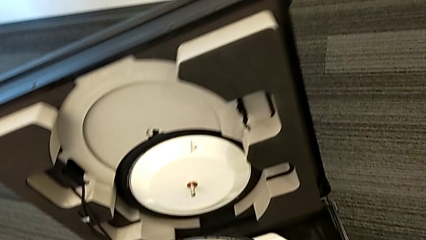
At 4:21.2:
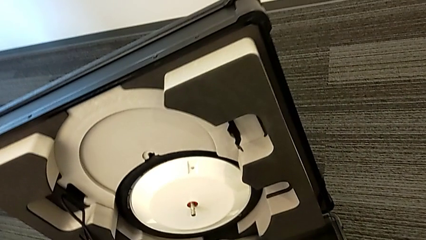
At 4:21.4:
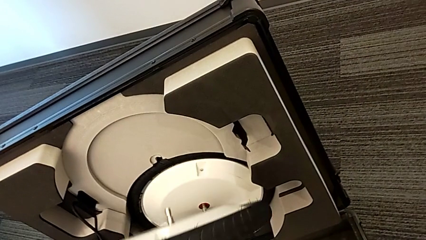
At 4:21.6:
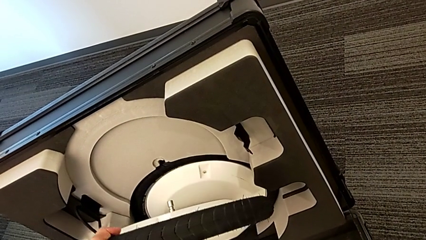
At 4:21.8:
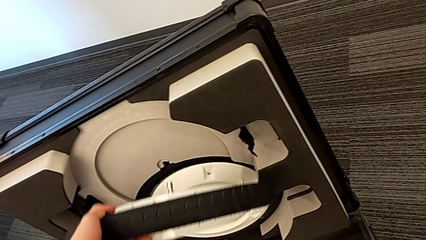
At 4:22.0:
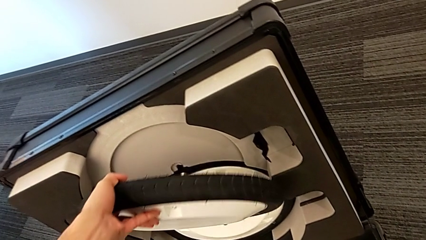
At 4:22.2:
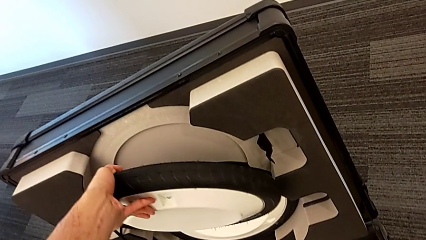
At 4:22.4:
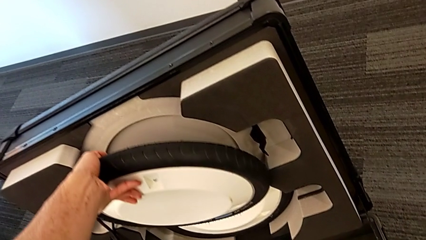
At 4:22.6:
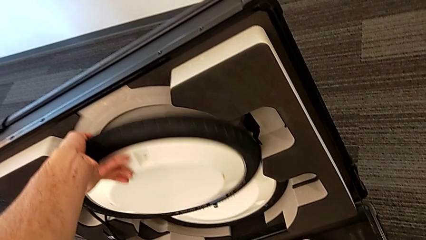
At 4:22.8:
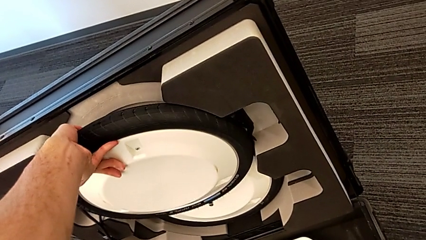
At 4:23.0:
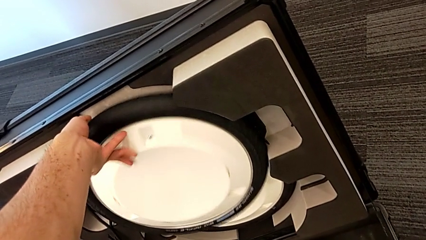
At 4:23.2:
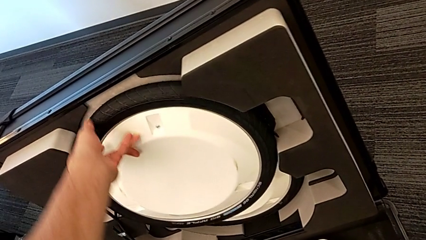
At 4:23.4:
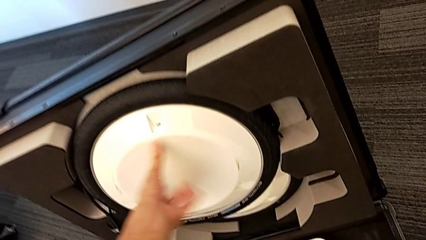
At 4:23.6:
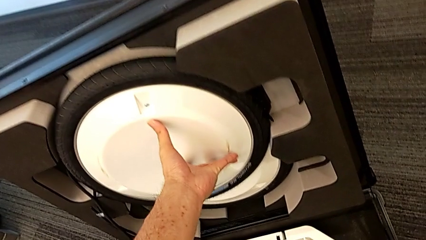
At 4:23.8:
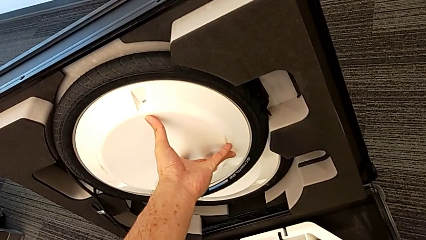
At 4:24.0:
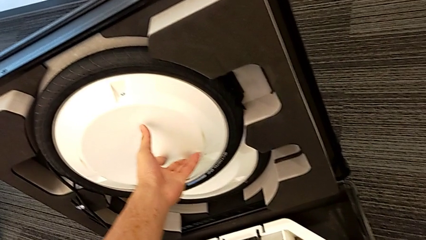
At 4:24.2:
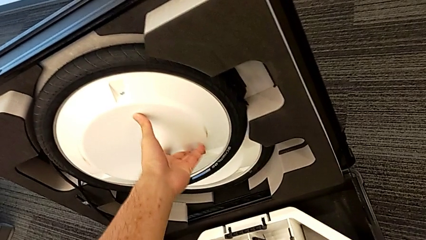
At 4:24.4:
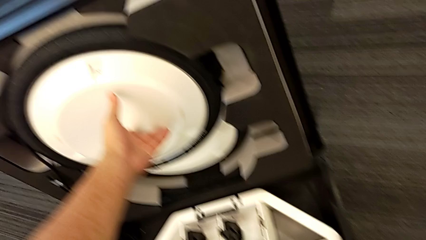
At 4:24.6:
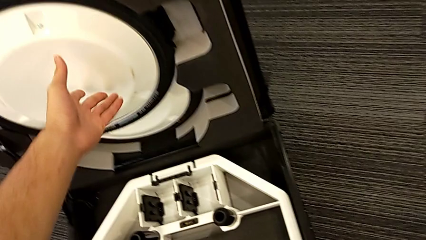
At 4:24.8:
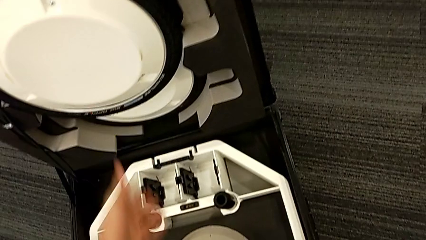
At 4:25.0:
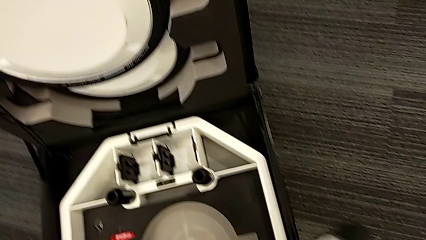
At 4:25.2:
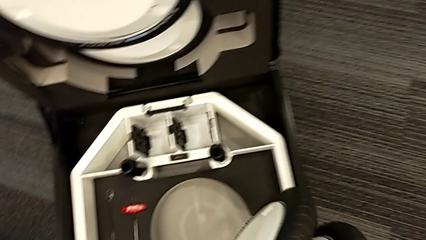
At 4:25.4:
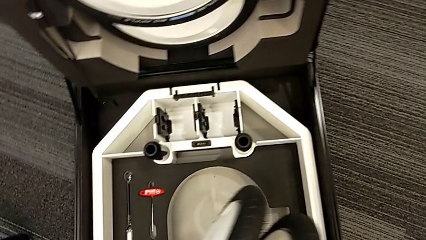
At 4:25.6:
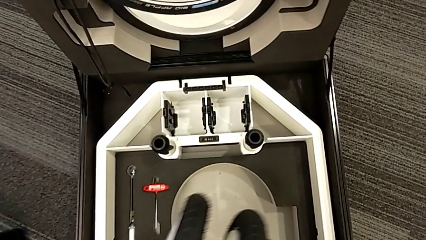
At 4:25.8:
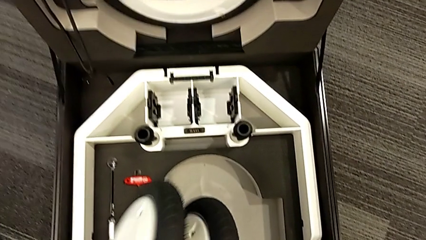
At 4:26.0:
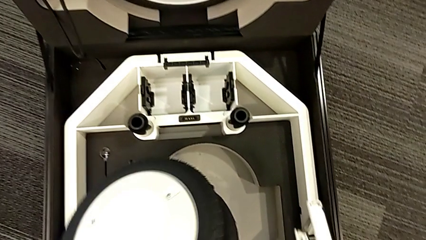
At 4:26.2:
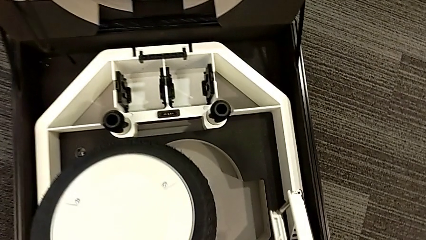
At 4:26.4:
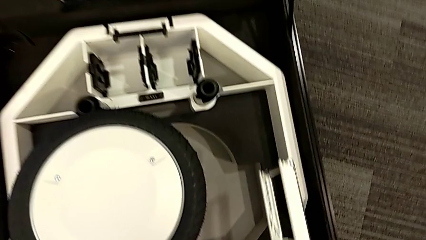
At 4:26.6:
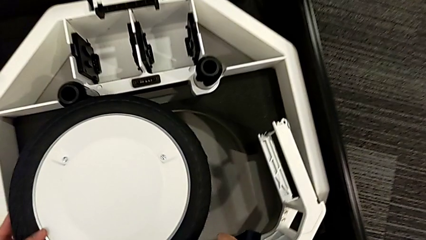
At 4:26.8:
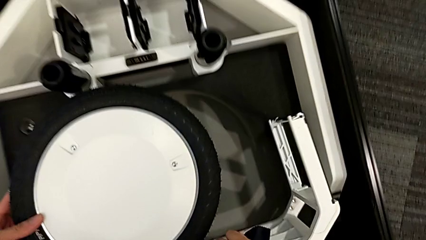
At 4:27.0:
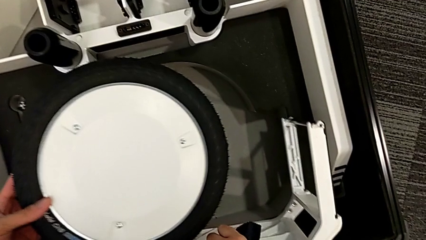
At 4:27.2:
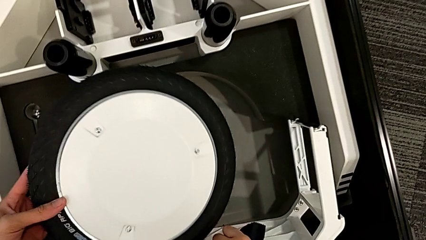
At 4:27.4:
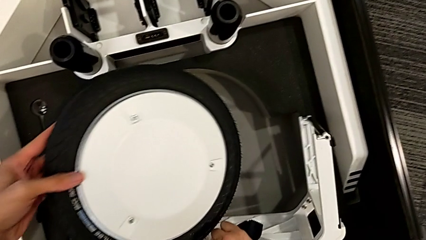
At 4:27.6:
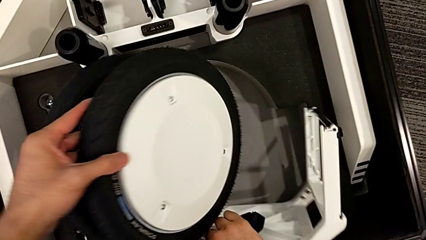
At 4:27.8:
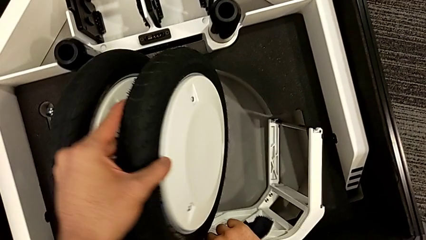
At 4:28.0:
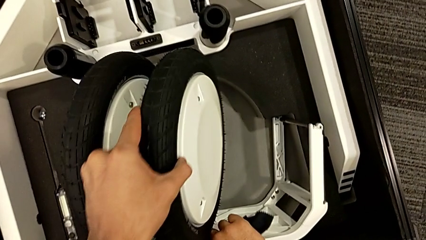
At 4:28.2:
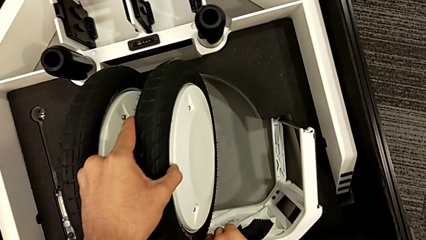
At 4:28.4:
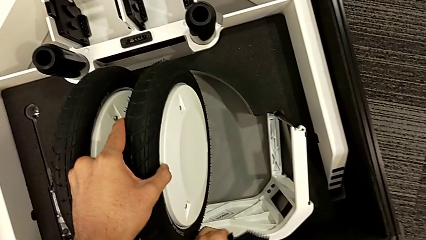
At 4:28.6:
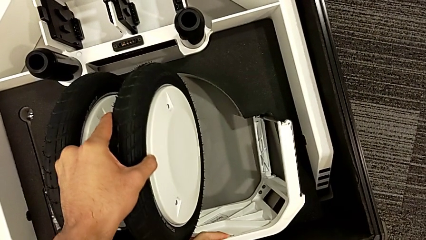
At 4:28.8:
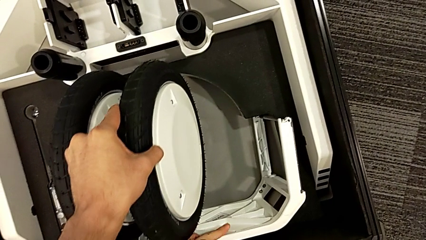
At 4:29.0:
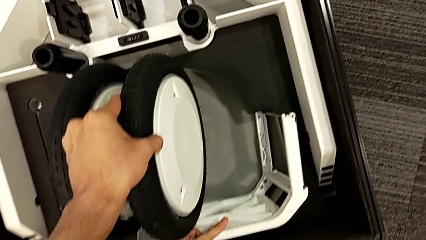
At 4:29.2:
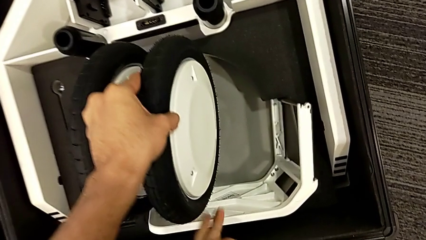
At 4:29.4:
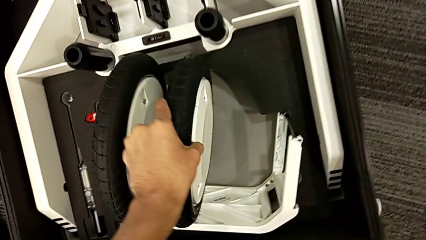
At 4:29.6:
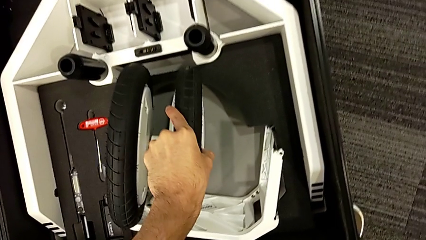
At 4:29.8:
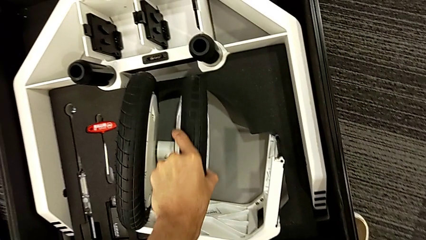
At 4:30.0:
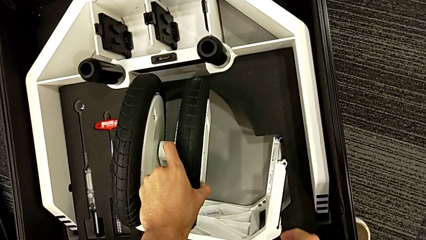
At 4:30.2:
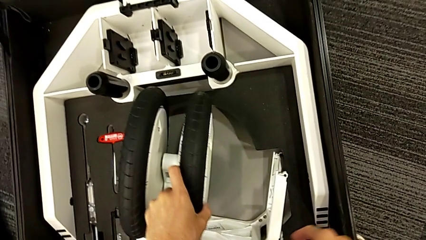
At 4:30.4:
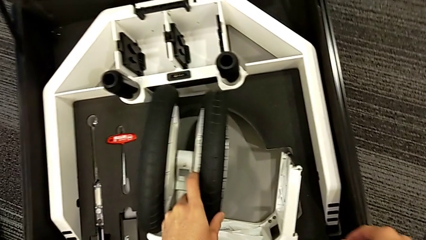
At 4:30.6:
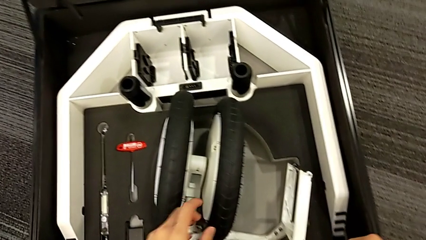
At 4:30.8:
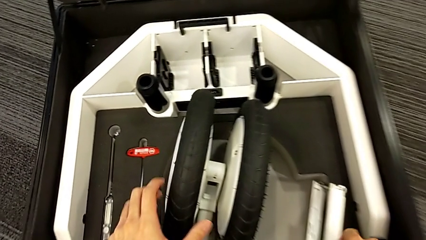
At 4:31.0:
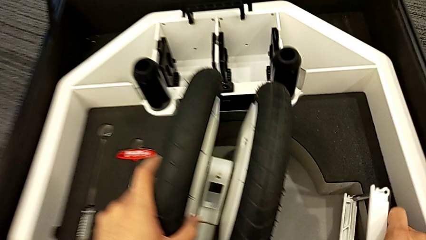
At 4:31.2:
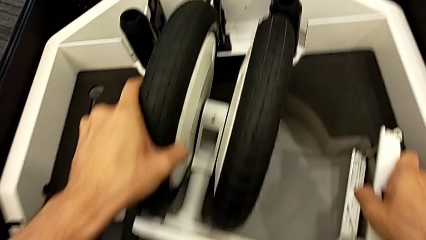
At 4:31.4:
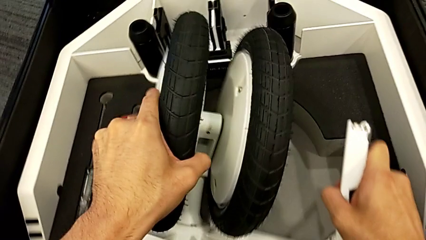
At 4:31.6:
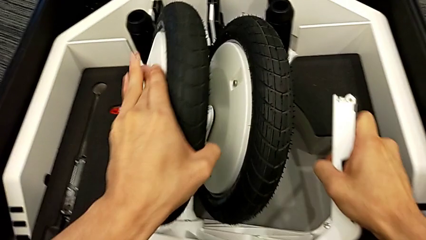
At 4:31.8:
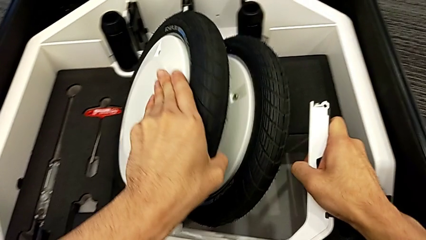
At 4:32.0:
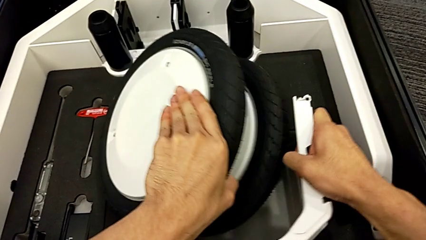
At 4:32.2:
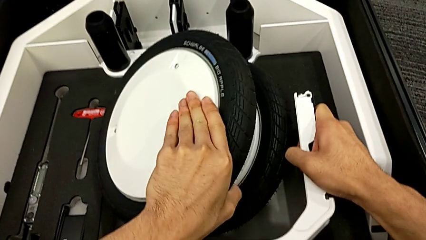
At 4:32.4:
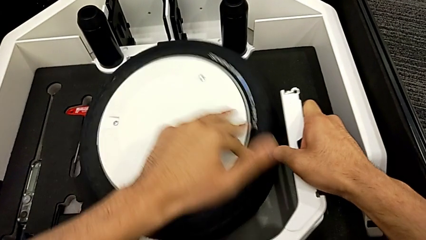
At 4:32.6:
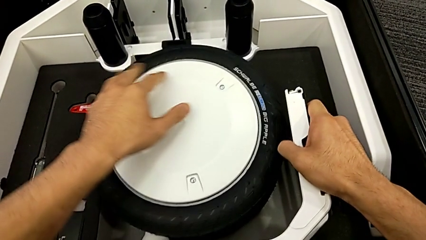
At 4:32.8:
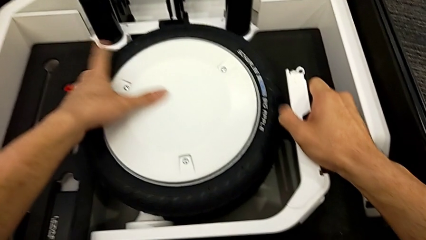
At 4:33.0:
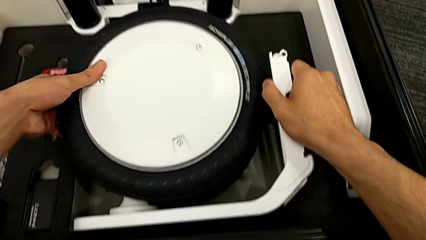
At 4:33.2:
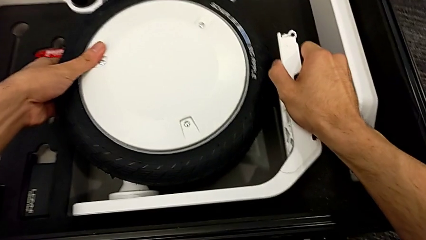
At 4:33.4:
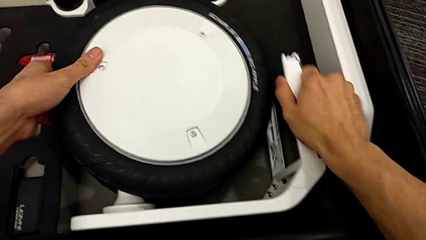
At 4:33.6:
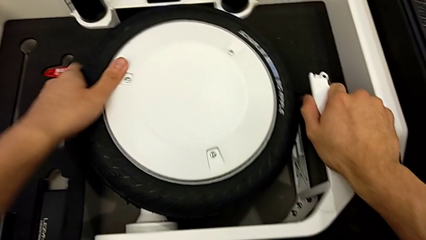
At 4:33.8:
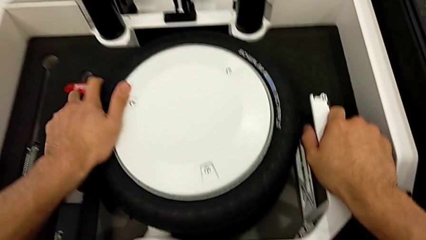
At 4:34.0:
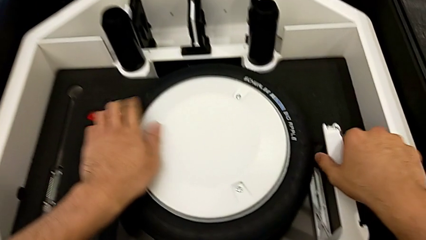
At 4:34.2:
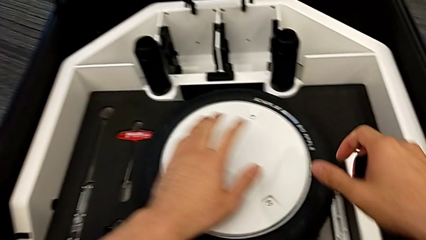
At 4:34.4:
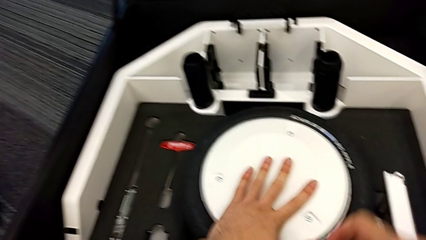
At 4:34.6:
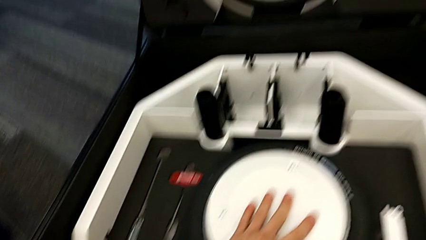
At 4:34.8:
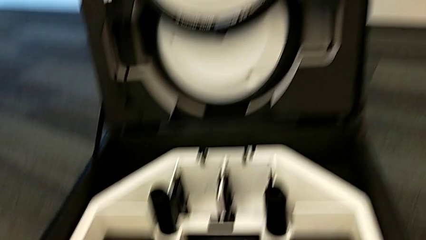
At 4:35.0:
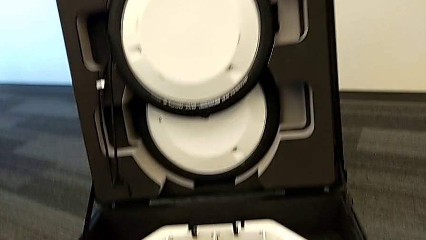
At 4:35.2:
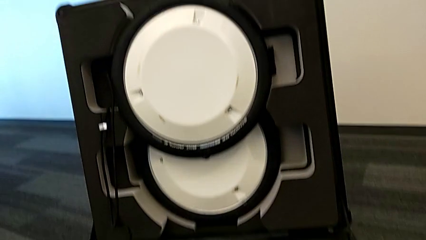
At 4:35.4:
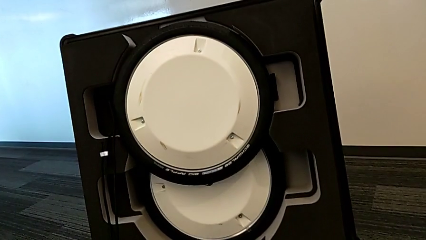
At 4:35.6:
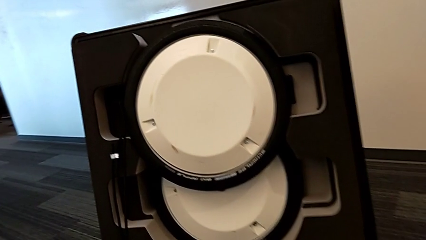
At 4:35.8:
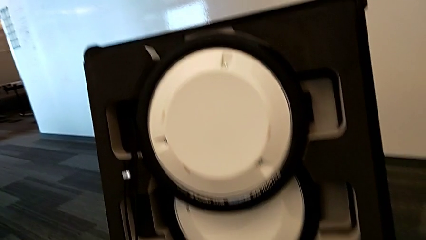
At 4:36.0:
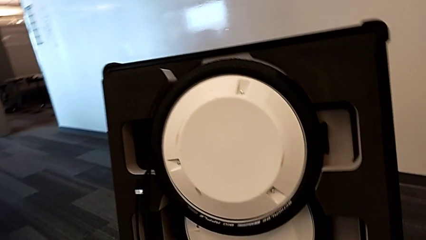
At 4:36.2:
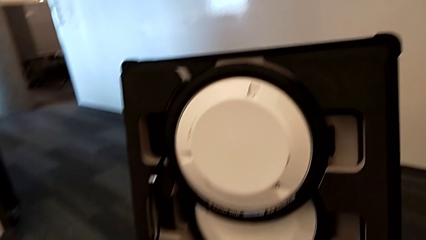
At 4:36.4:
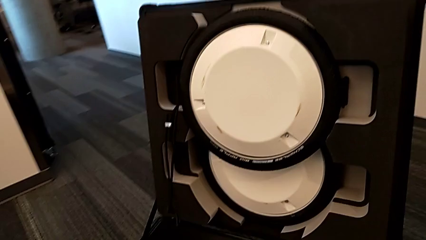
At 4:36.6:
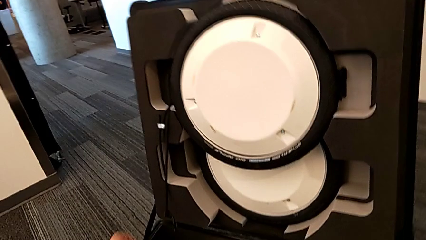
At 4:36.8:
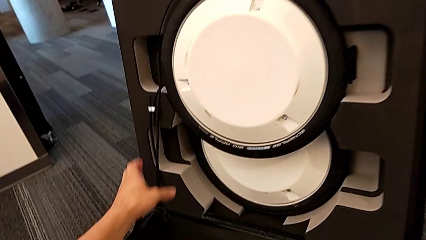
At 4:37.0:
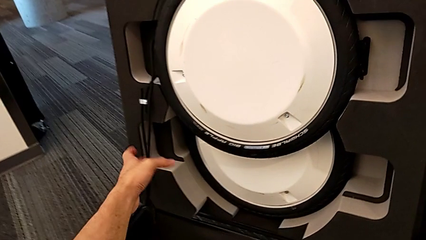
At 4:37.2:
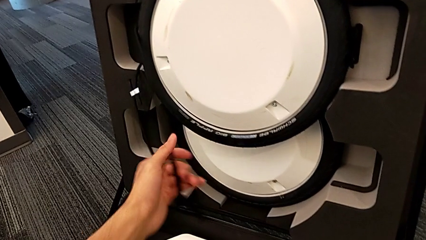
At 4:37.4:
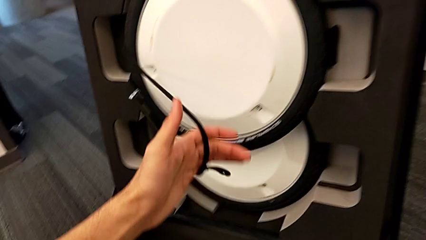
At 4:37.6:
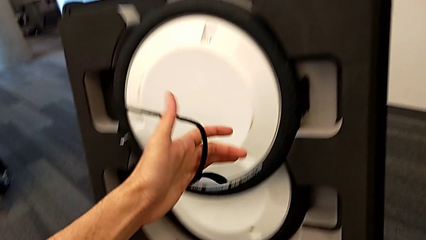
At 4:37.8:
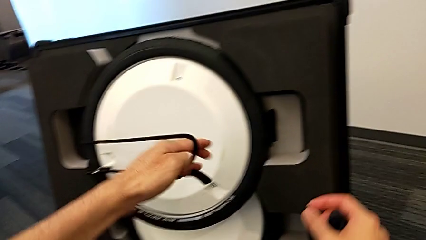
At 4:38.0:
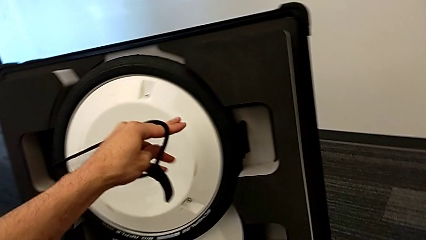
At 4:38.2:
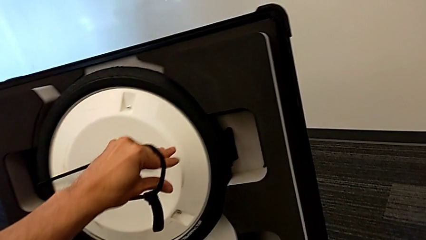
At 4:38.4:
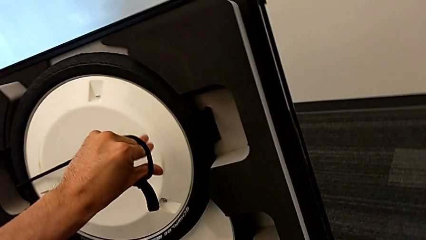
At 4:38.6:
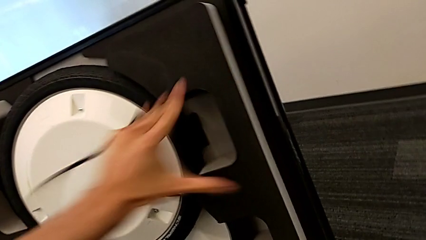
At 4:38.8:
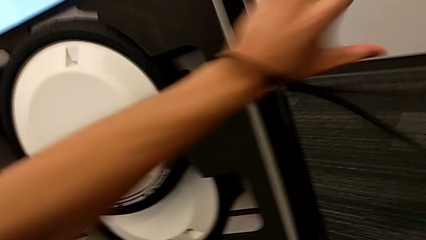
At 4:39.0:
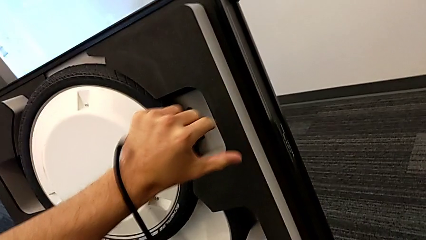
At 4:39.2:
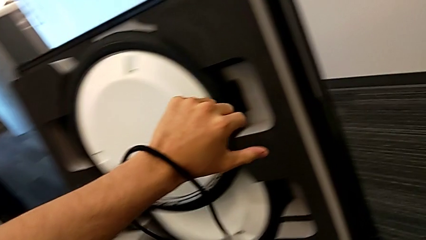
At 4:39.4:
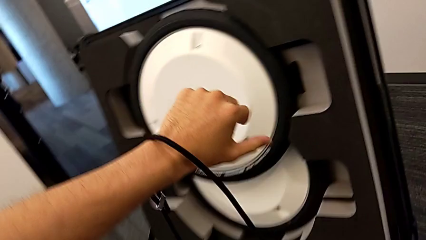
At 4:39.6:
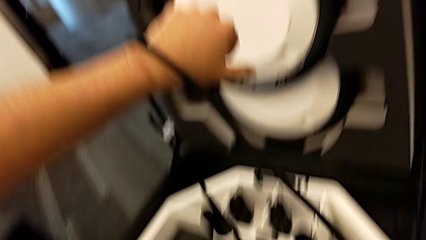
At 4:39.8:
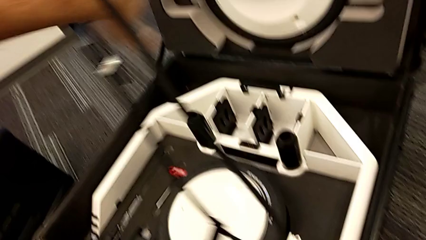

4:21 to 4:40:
The camera wearer is placing the wheel unit and the wheels in the wheel box. They insert the second wheel, insert the third wheel and wrongly pull the strap, removing the belt from the wheel.
